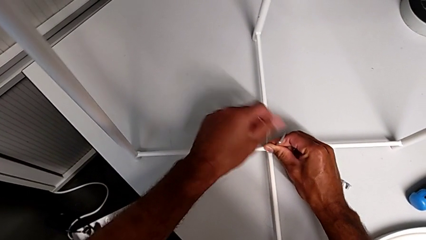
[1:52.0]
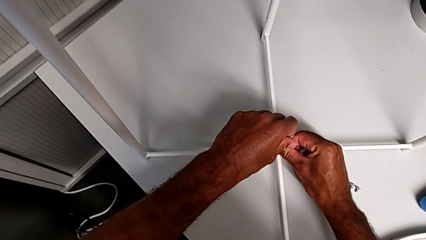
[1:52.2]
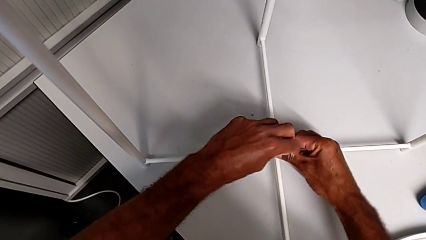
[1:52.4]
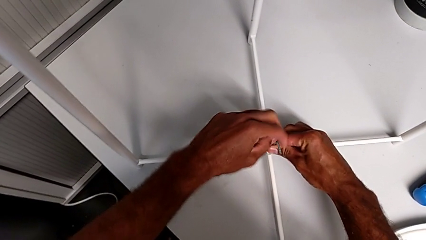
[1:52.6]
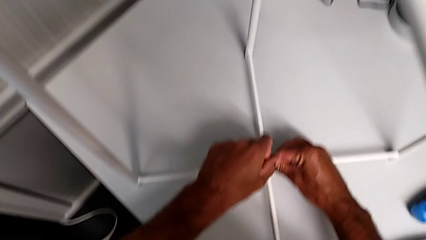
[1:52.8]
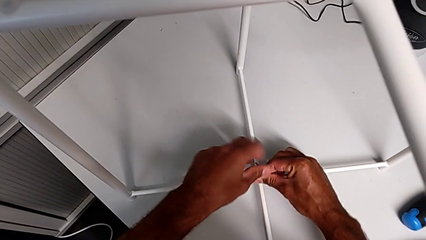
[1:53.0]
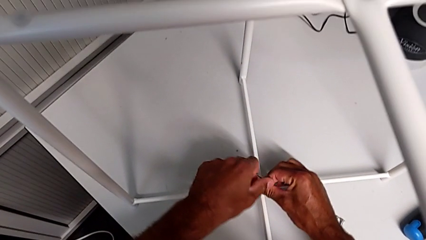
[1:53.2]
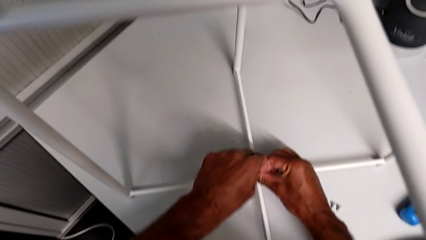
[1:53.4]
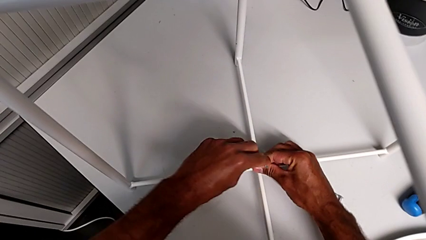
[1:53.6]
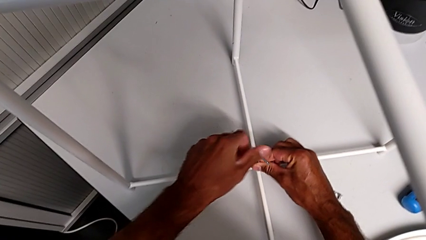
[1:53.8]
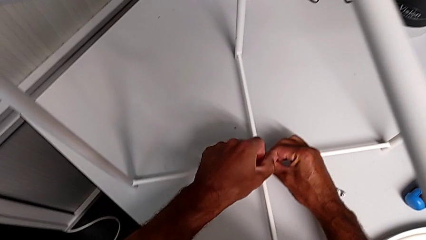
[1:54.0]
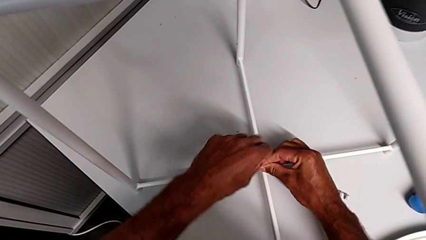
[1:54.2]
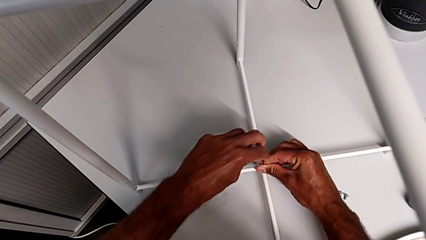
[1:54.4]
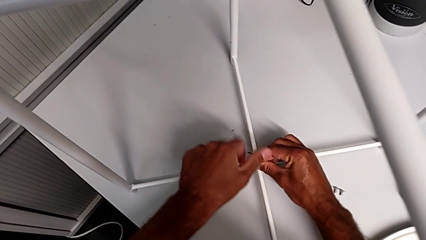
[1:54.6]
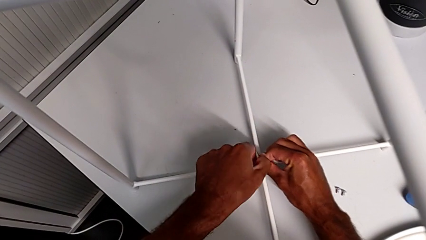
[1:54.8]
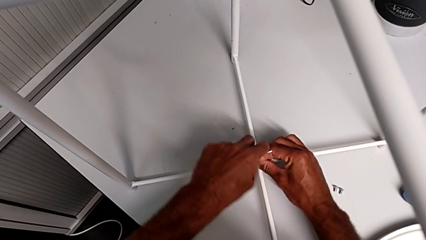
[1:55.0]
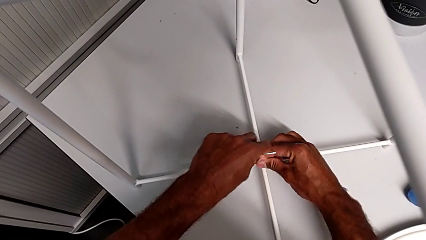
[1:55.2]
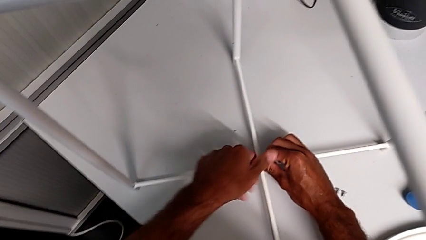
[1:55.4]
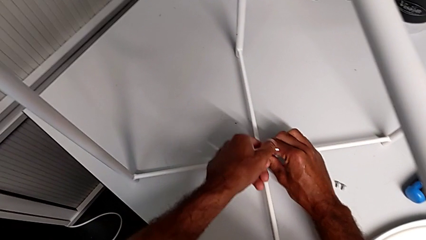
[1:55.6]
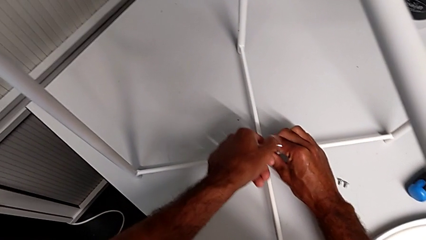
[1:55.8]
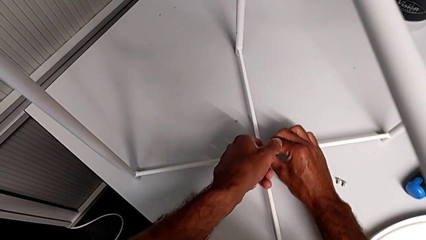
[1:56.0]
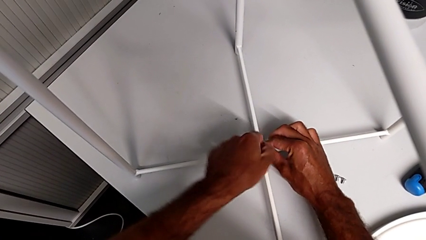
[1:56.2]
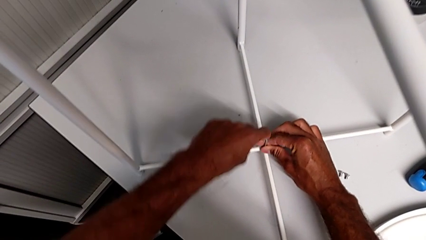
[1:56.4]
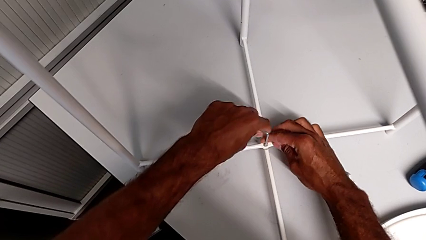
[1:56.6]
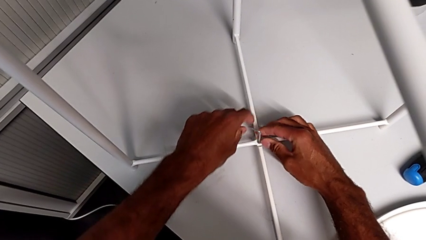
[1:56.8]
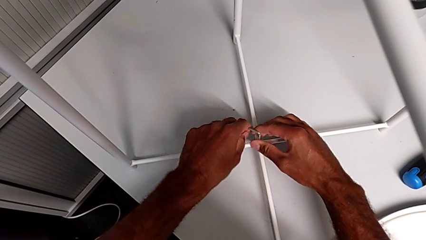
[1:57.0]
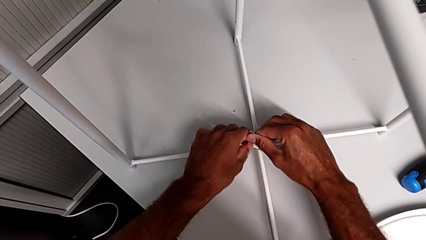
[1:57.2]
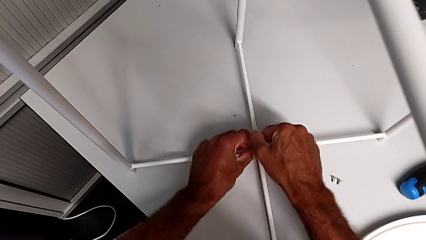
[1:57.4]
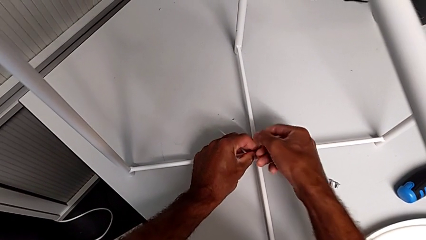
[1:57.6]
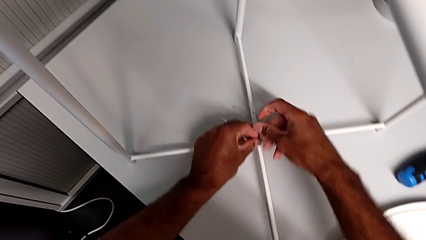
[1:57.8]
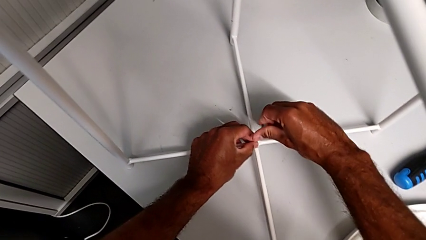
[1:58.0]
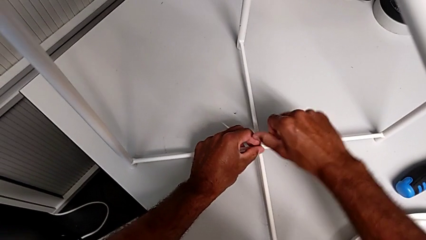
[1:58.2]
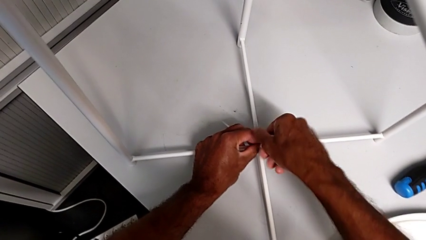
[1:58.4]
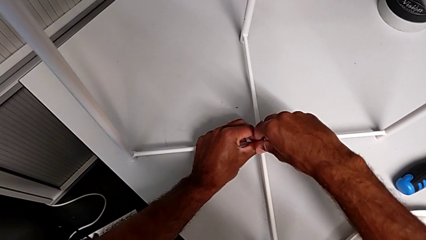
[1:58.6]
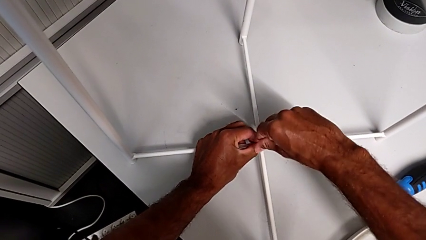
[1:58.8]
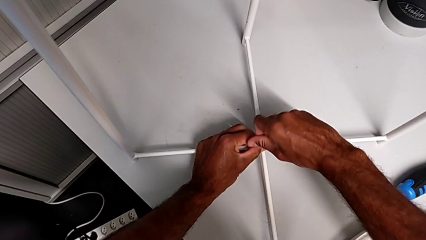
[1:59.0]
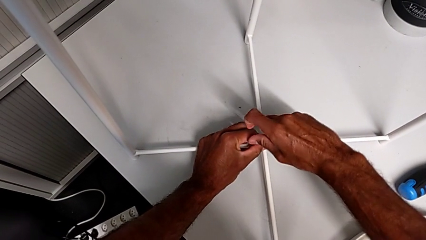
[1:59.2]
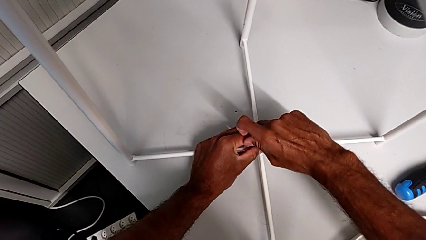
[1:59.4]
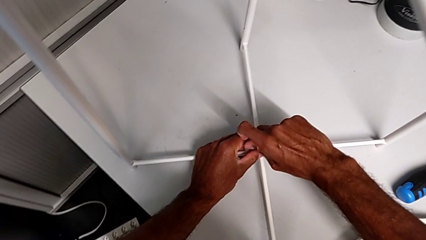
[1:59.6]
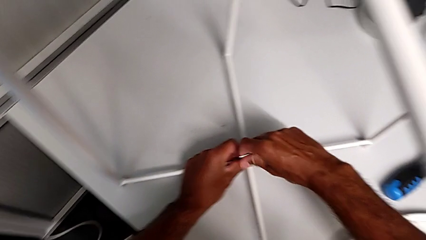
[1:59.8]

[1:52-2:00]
The camera wearer is assembling the bottom screw. They keep screwing the hex socket head.

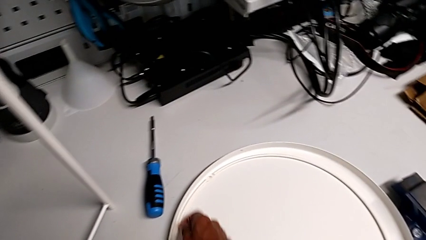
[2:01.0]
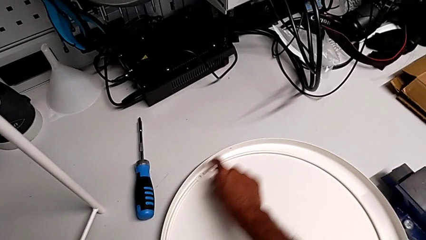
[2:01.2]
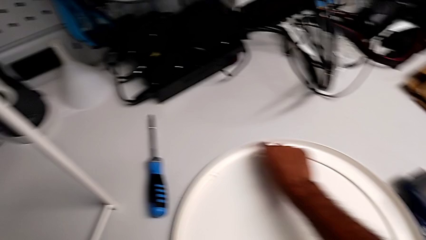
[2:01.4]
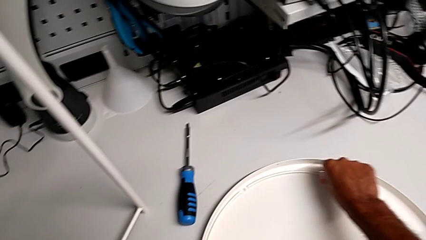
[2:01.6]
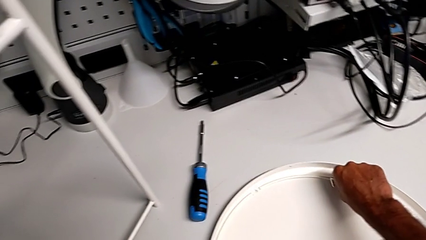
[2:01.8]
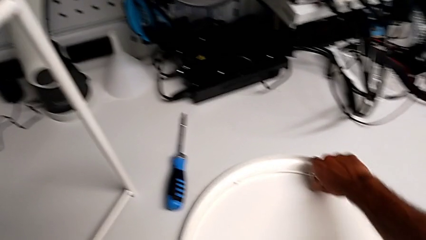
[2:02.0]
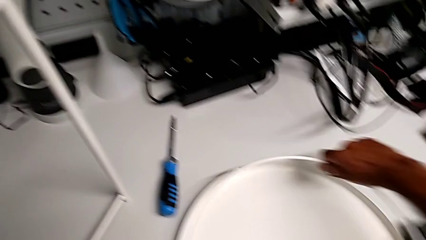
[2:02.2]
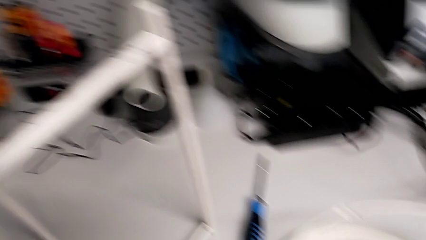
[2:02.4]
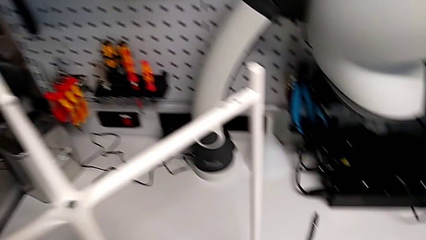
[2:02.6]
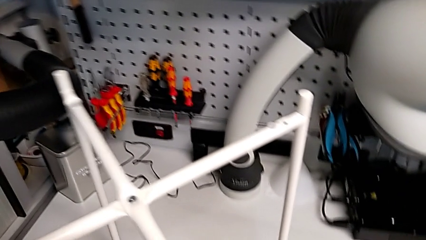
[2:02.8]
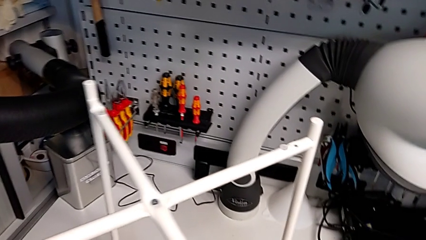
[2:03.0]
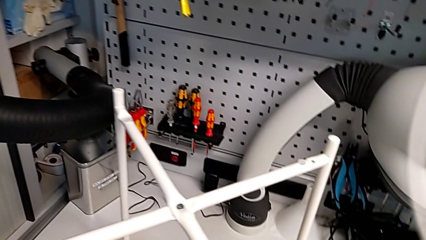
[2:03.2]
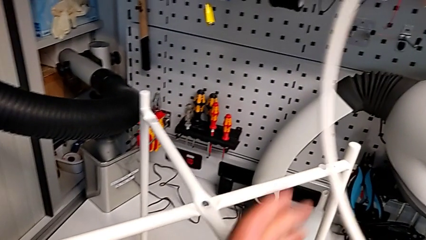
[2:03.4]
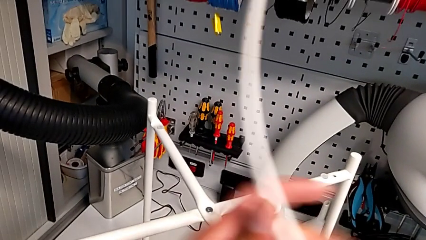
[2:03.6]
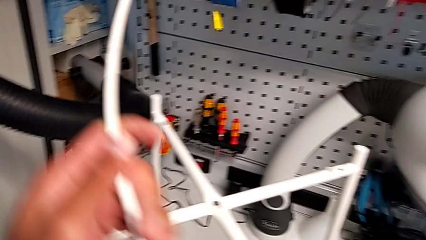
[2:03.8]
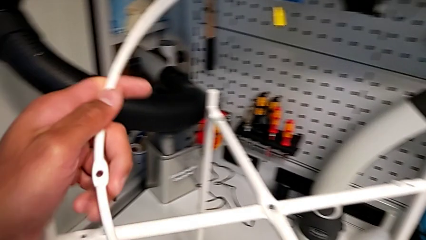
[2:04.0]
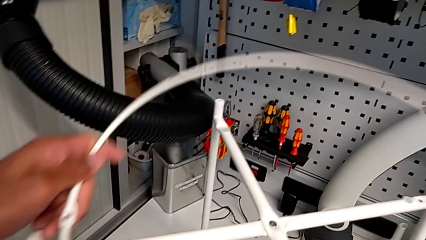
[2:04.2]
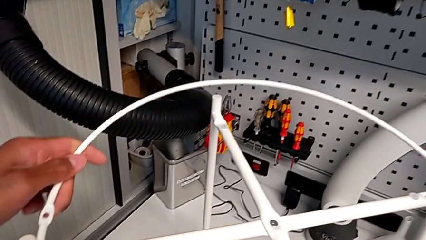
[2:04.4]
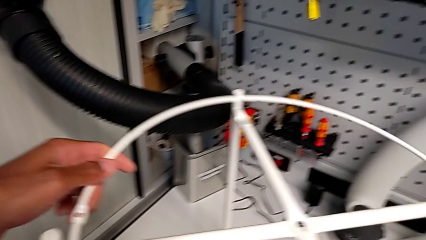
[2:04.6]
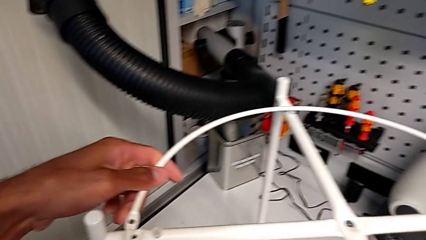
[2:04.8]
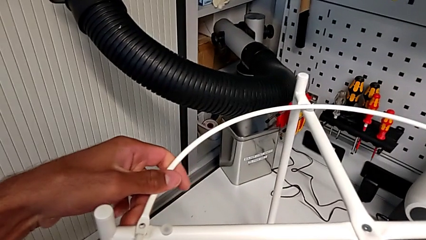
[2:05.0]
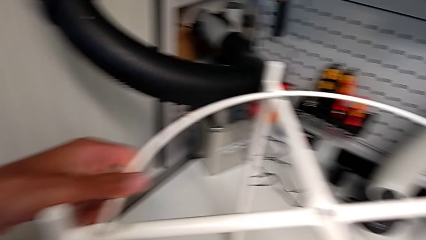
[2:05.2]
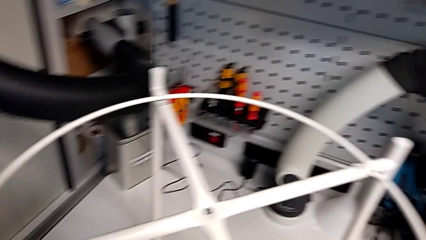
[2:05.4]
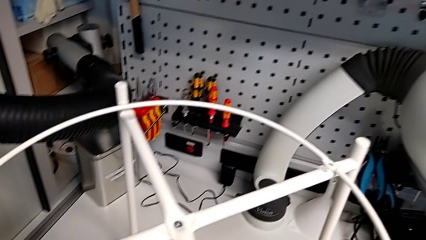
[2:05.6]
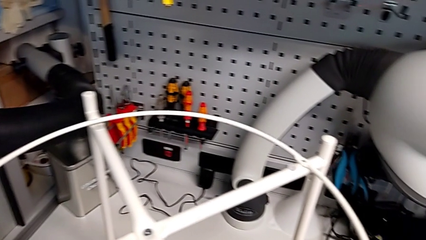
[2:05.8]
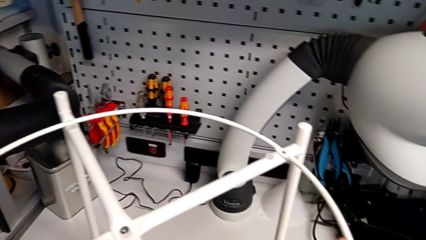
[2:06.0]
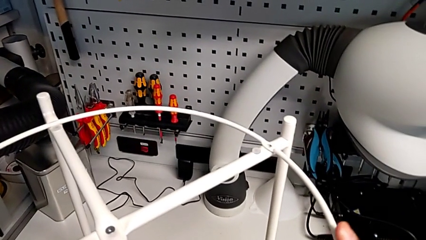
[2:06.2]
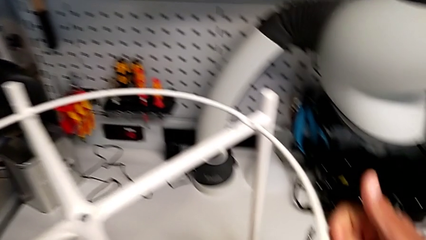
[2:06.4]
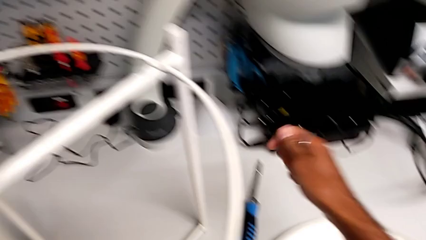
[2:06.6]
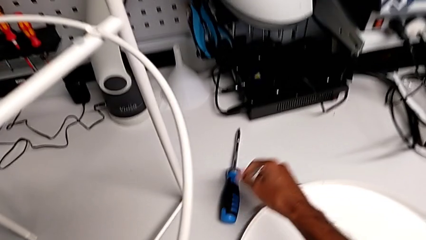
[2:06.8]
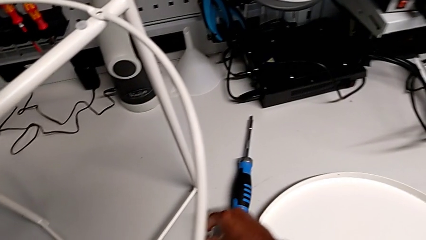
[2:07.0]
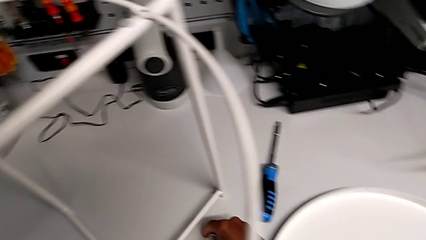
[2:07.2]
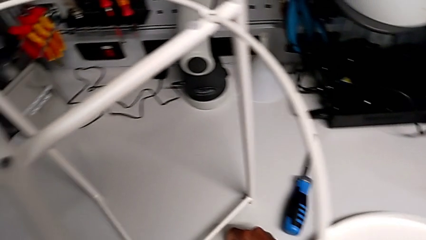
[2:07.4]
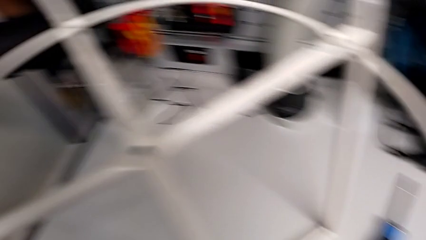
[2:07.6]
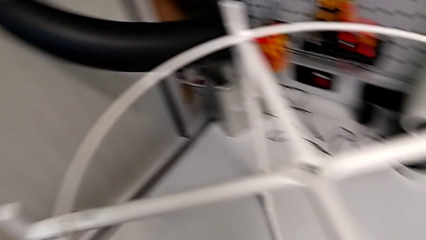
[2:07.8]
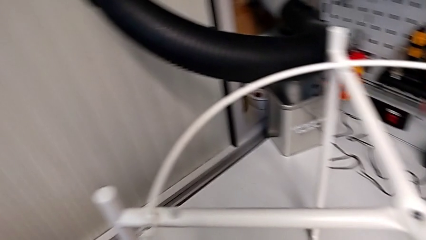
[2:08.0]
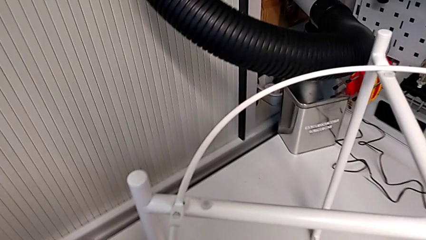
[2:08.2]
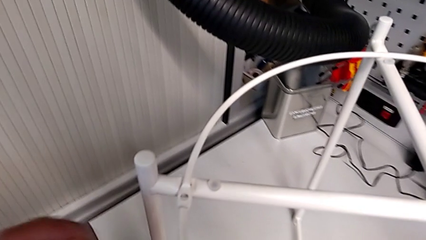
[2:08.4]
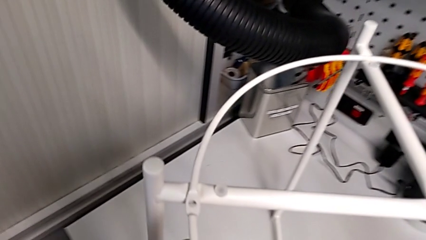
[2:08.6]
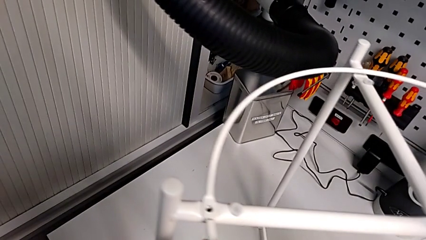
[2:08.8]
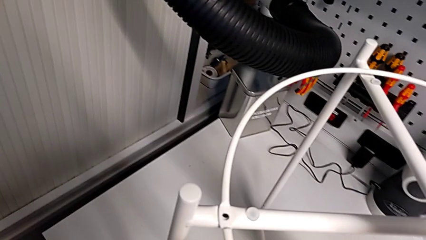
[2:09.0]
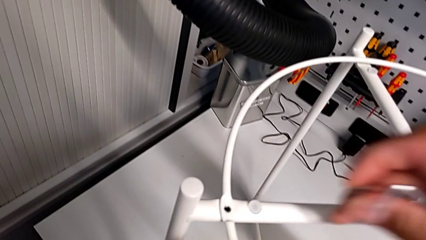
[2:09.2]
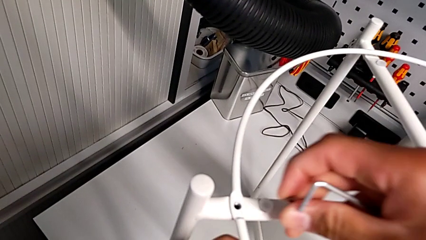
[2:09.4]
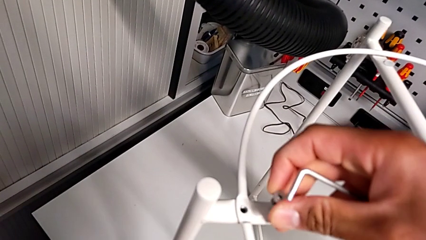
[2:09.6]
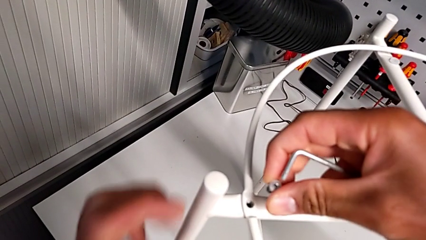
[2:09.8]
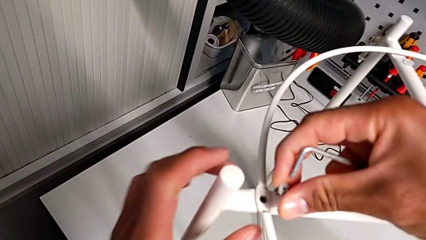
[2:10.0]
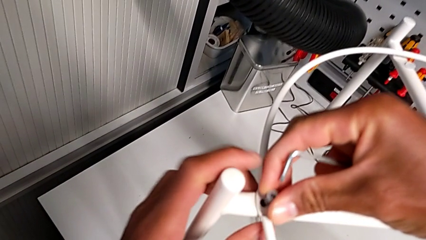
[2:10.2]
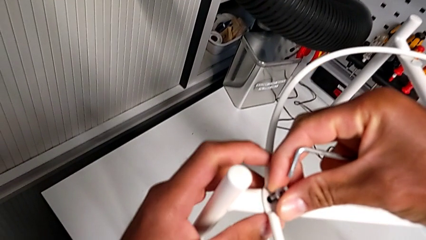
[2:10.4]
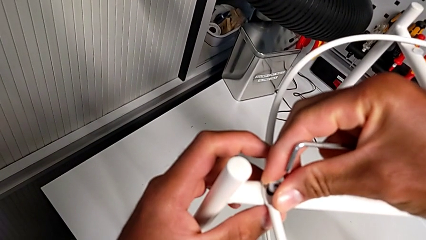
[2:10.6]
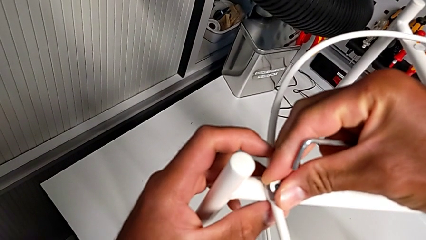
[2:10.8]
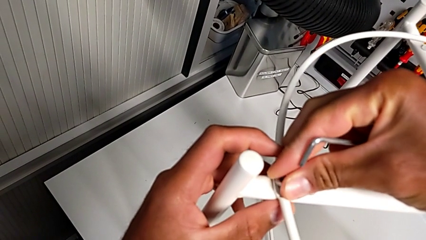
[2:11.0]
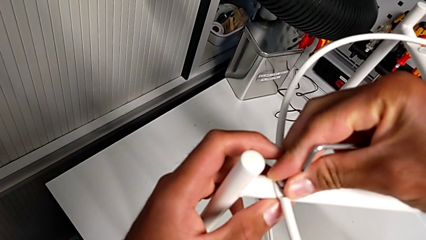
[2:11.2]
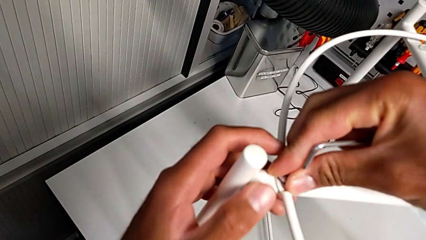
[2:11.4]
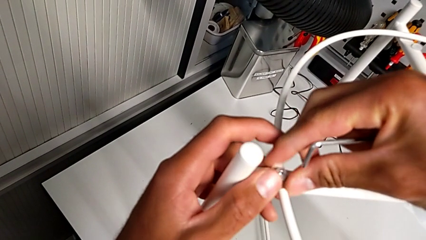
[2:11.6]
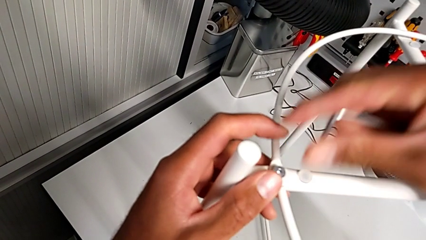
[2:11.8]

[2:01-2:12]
The camera wearer is assembling the circle. They lift the circle, align it, grab the hex socket head, align the circle and insert the hex socket head.
